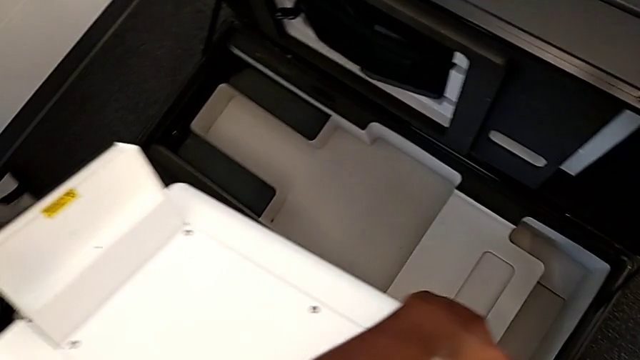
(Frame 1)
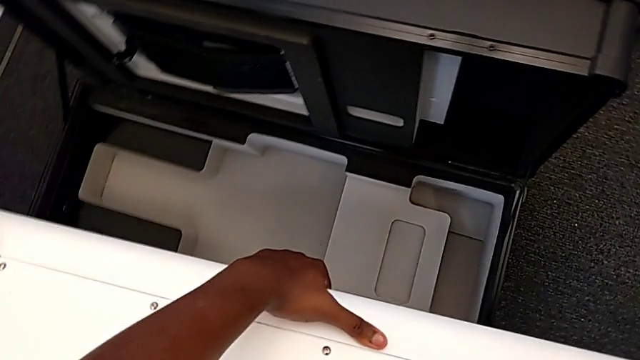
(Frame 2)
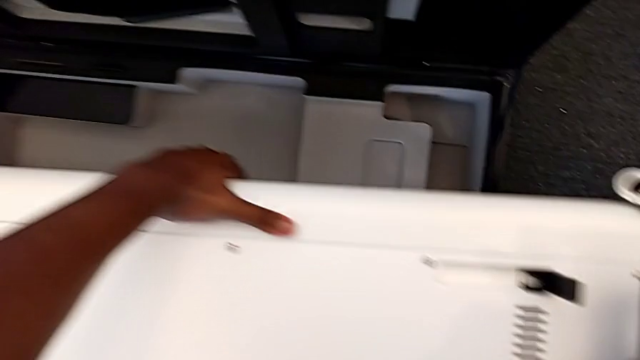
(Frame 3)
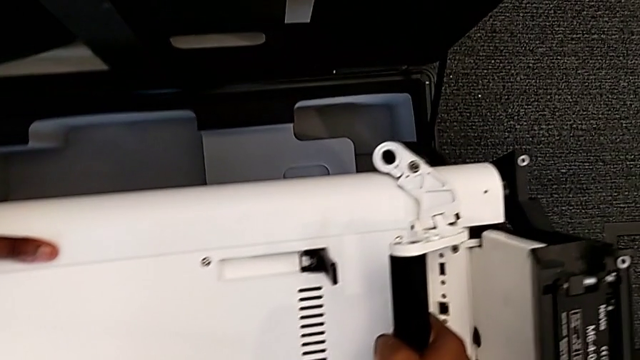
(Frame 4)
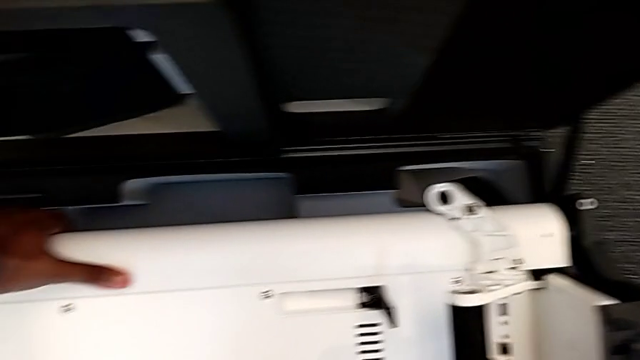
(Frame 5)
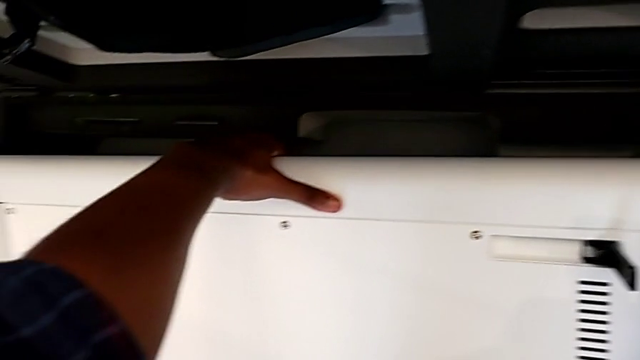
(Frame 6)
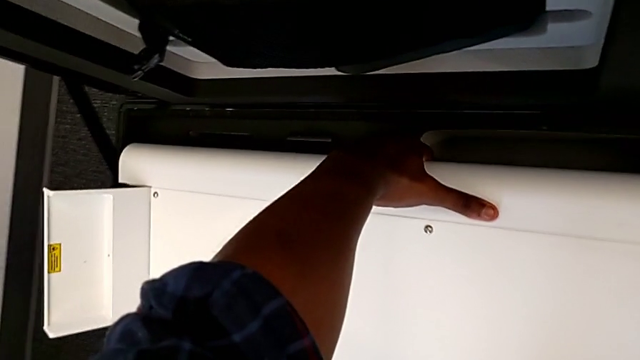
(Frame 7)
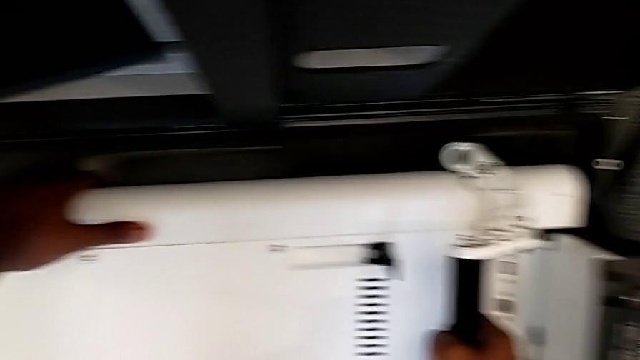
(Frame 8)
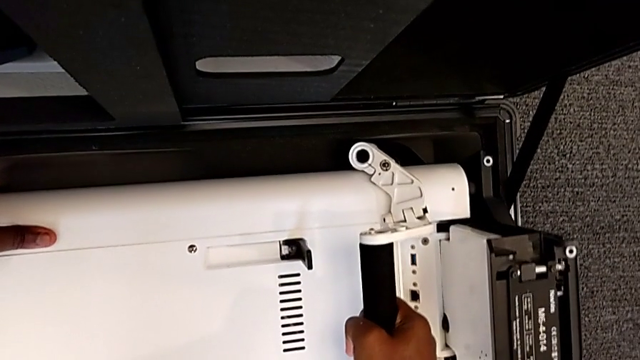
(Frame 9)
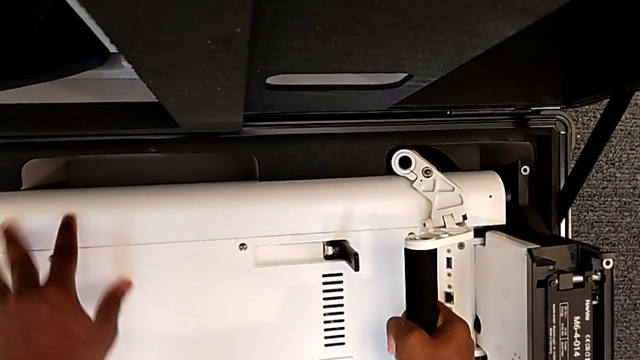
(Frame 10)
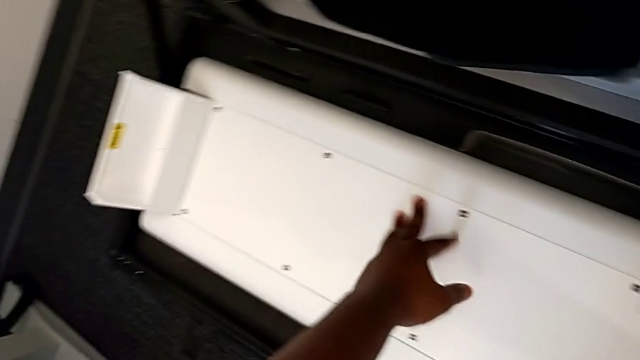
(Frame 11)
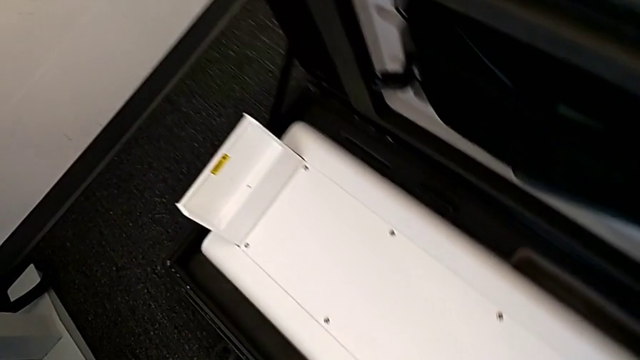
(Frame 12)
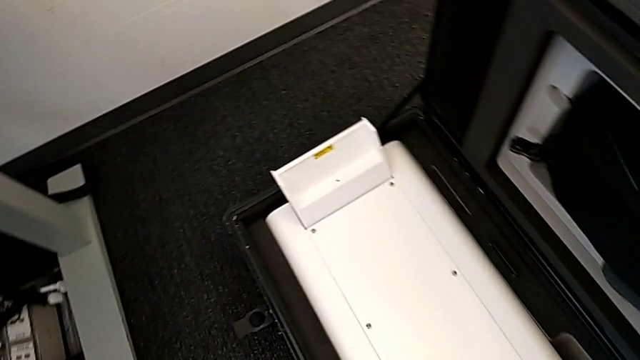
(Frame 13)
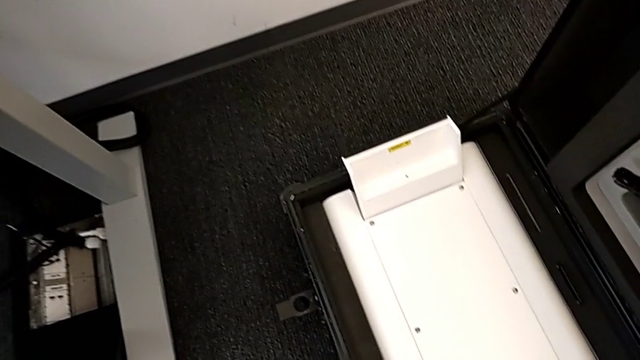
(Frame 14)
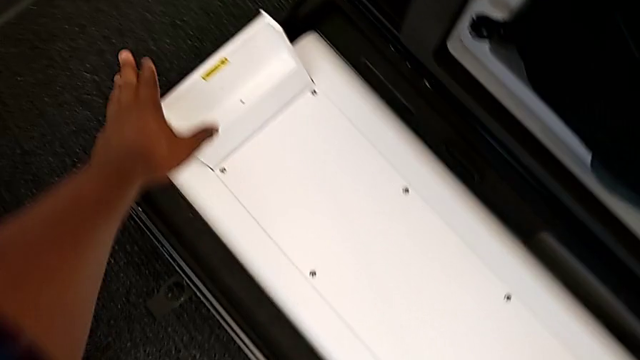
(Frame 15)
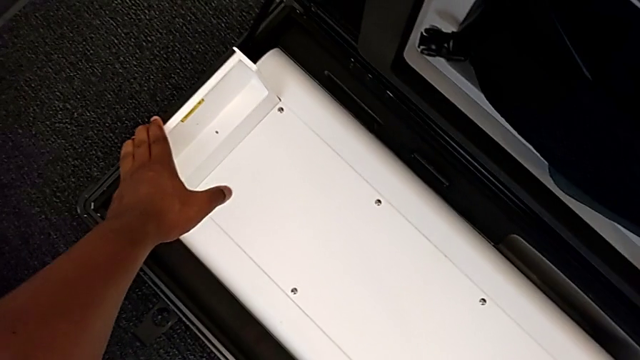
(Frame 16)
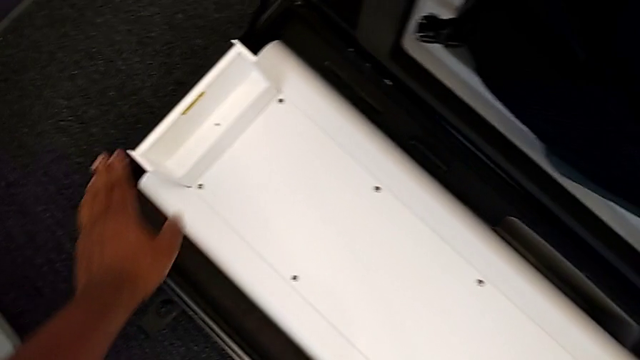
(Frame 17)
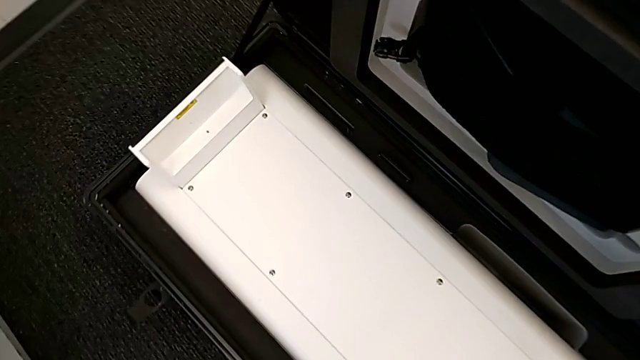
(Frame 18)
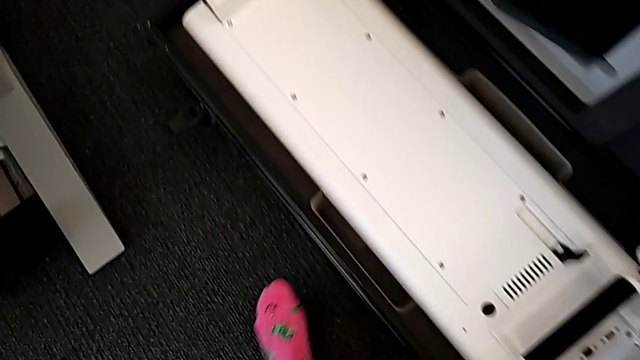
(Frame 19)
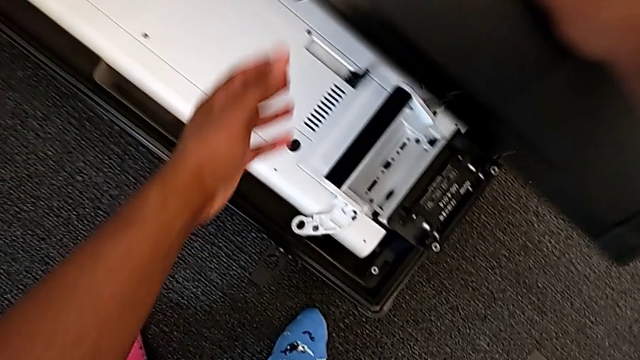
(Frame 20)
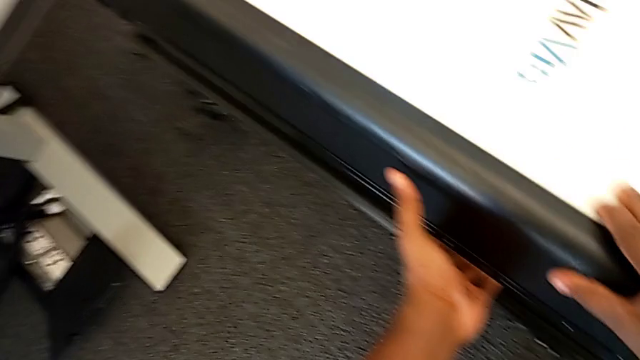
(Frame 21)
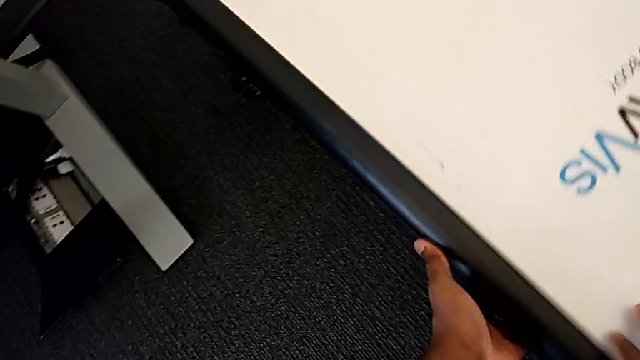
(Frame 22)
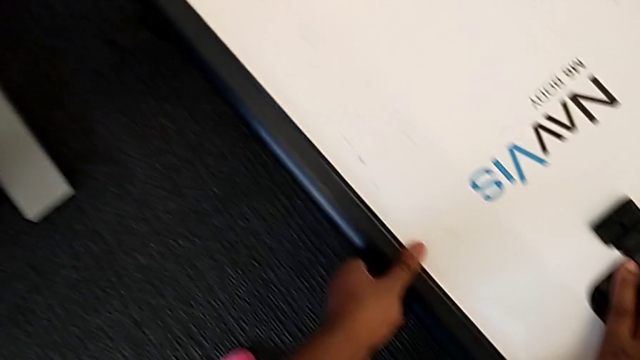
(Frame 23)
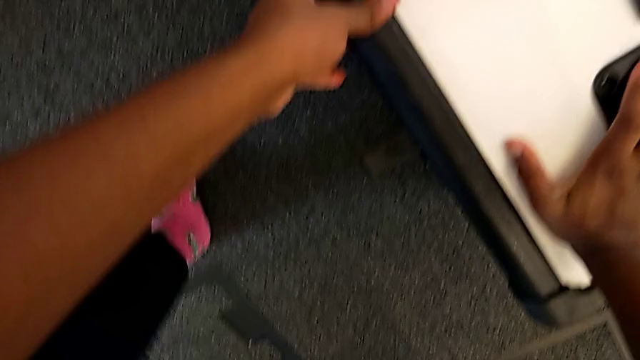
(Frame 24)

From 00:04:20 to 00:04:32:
The camera wearer is disassembling the base. They keep inserting the M6 body and close the box.

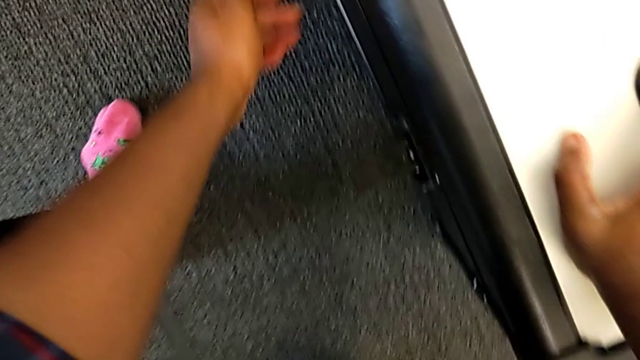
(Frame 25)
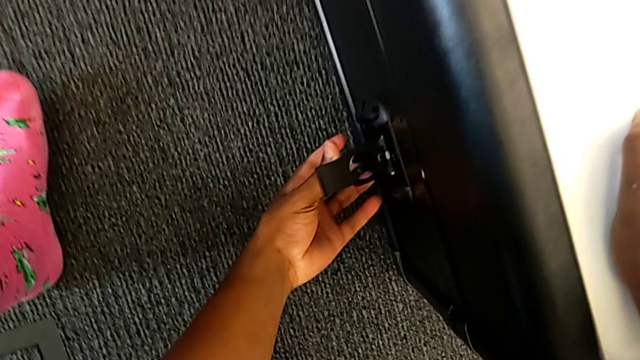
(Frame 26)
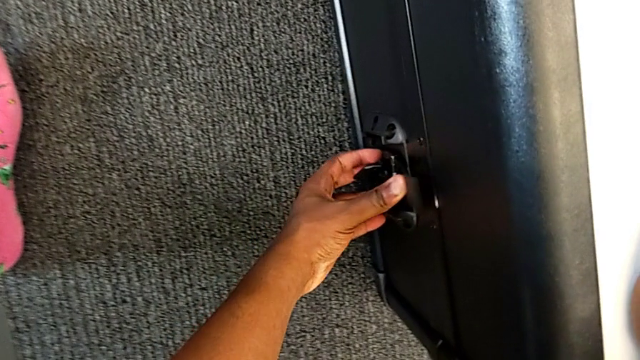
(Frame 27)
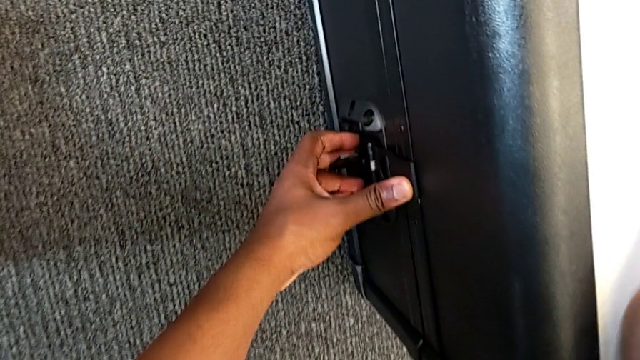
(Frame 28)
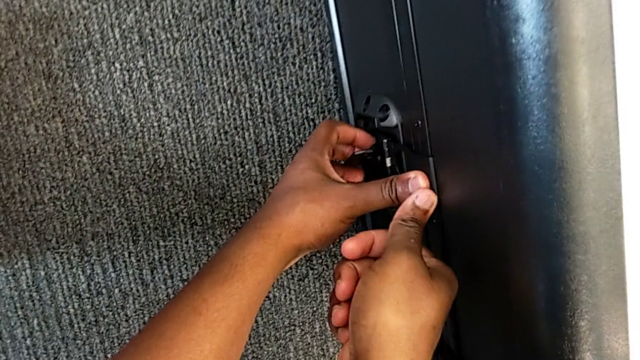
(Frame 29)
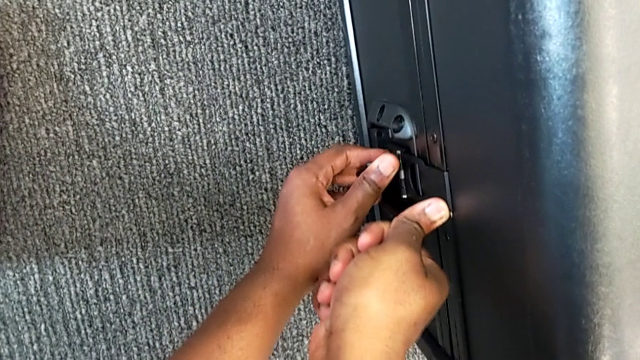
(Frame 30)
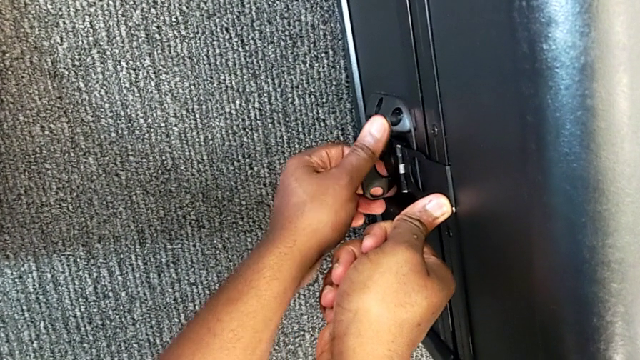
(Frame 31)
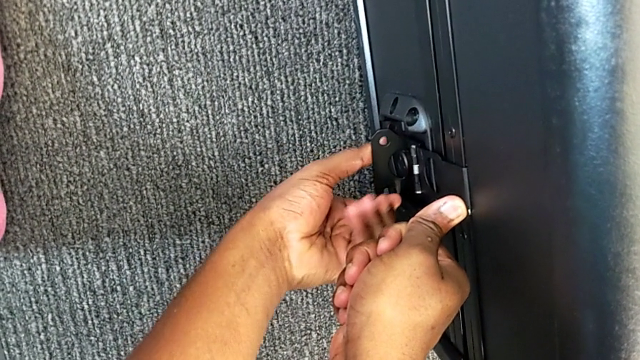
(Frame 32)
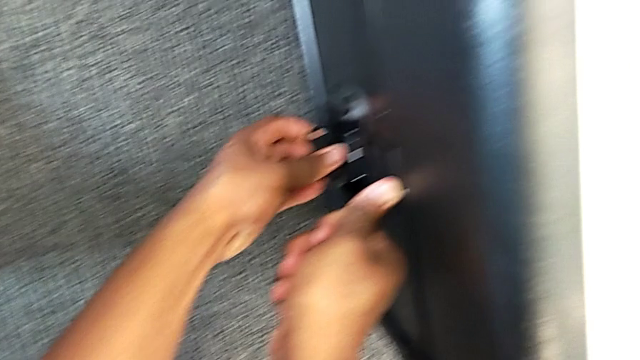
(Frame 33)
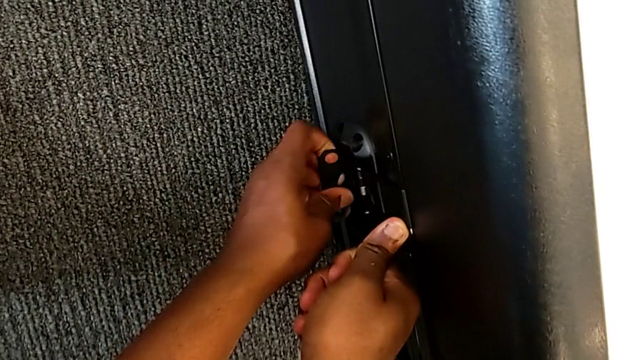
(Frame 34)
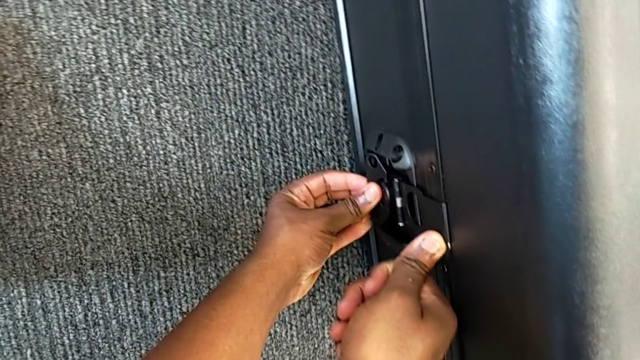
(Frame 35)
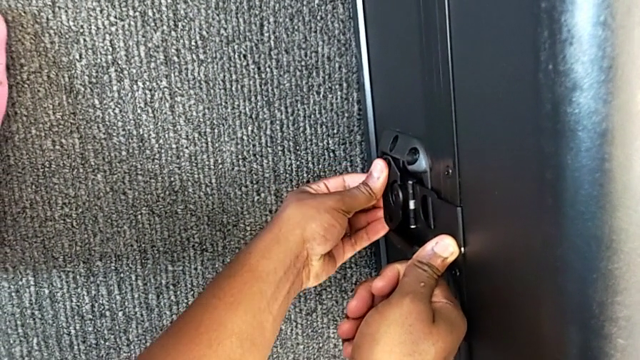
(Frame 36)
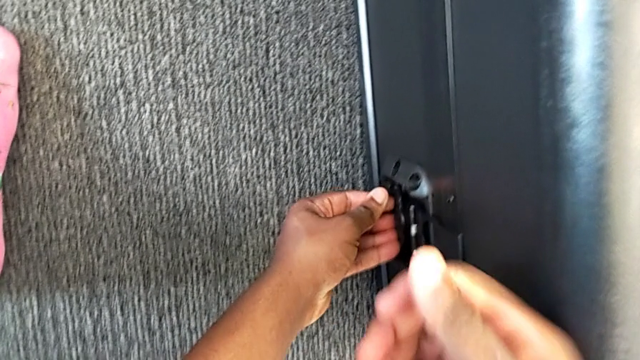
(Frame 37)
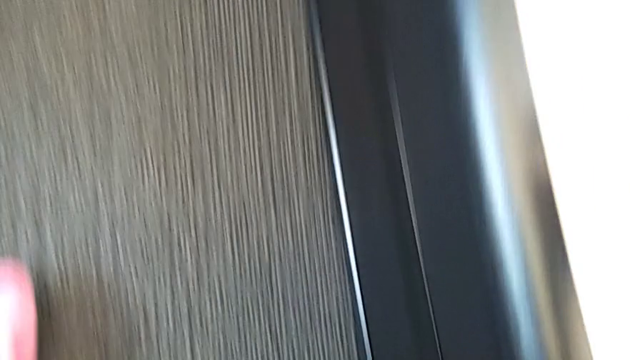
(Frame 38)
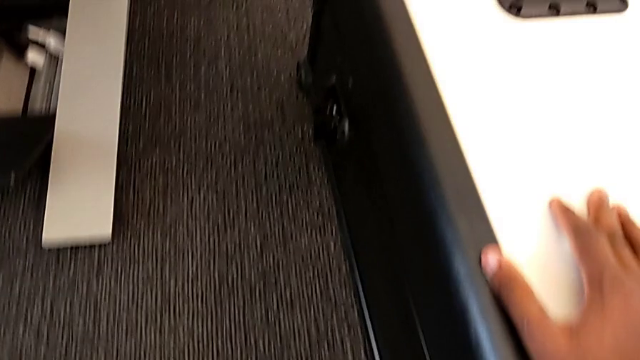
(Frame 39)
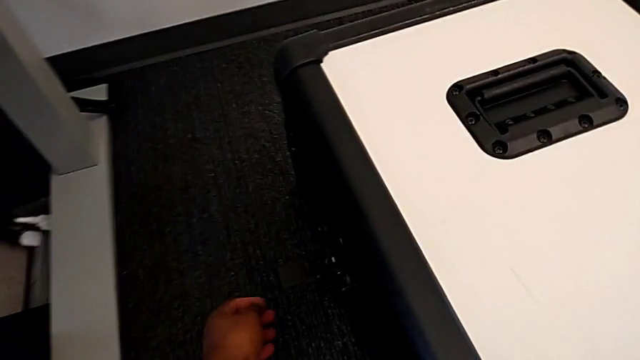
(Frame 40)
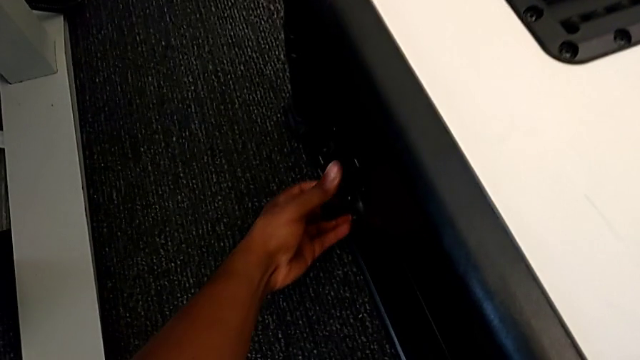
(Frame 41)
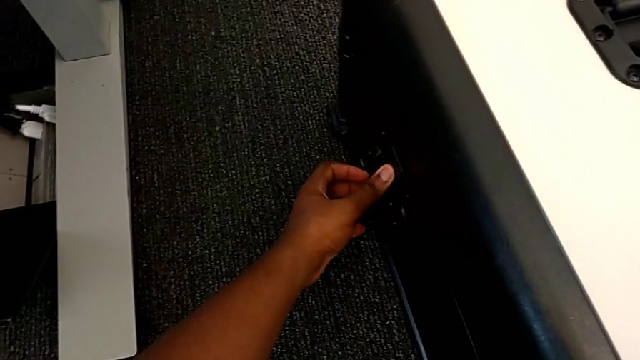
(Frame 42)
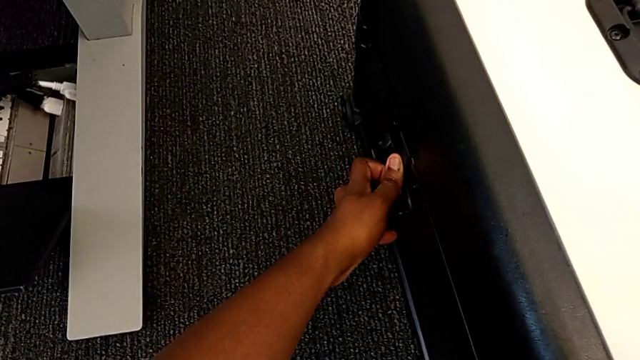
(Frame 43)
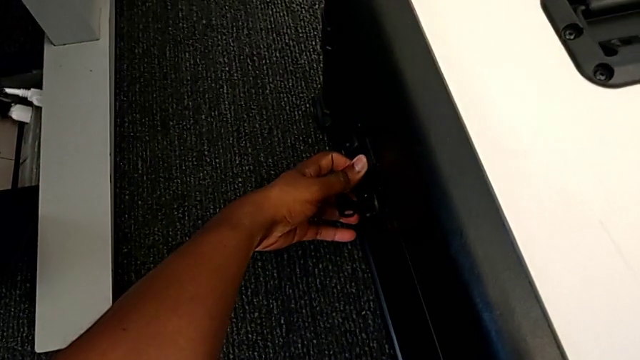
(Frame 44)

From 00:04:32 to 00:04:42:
The camera wearer is disassembling the base. They begin to lock the box.
